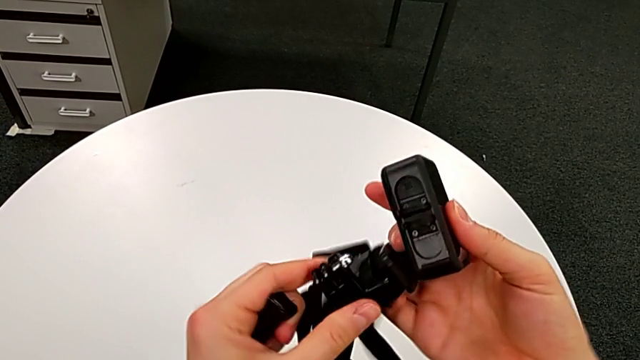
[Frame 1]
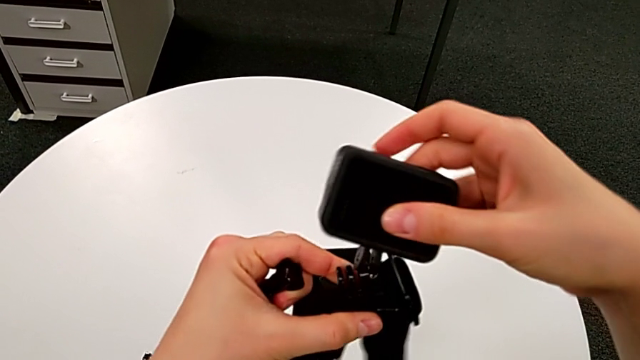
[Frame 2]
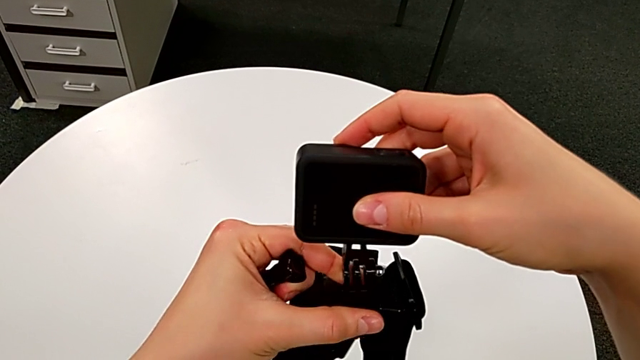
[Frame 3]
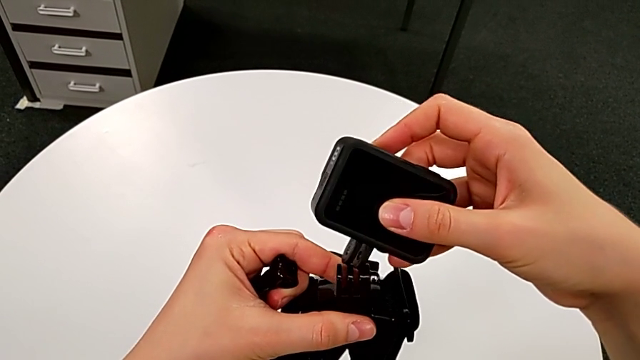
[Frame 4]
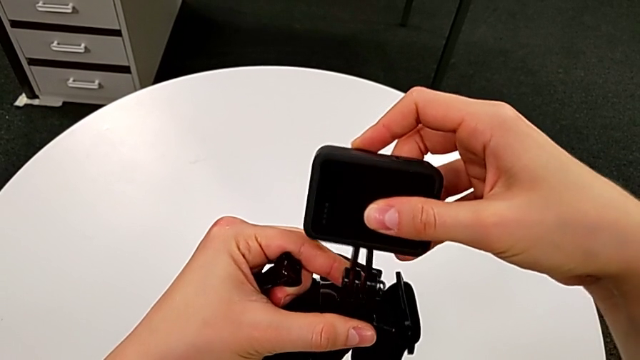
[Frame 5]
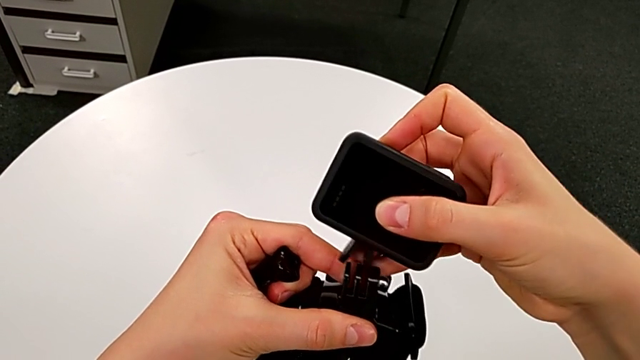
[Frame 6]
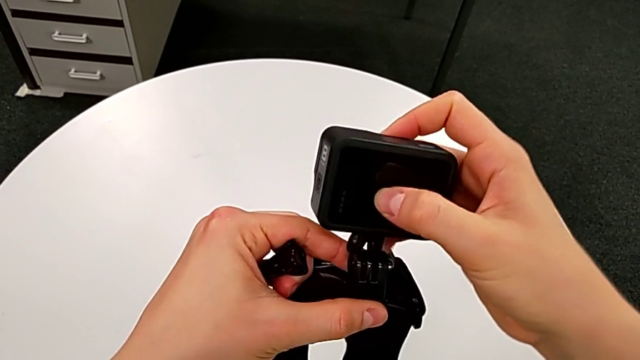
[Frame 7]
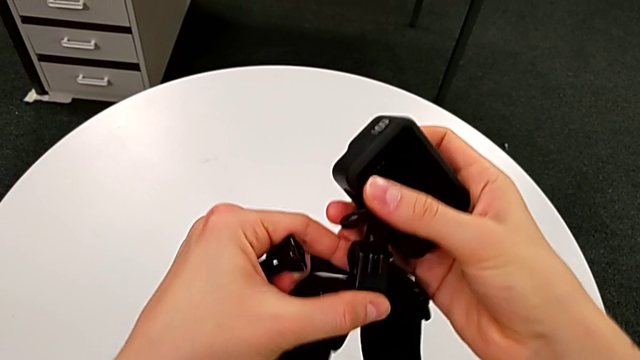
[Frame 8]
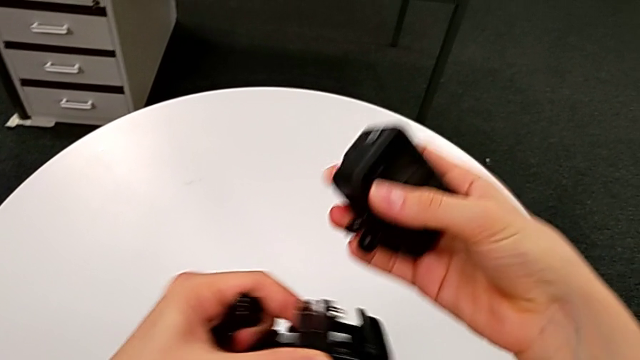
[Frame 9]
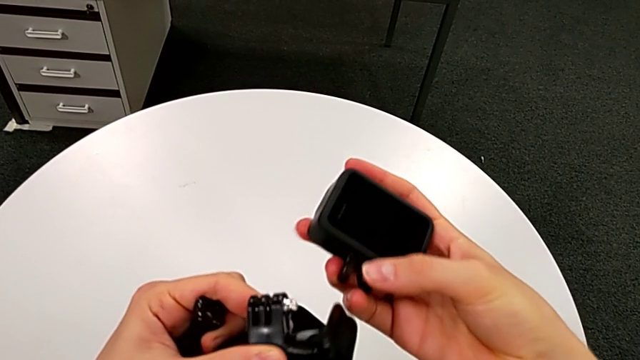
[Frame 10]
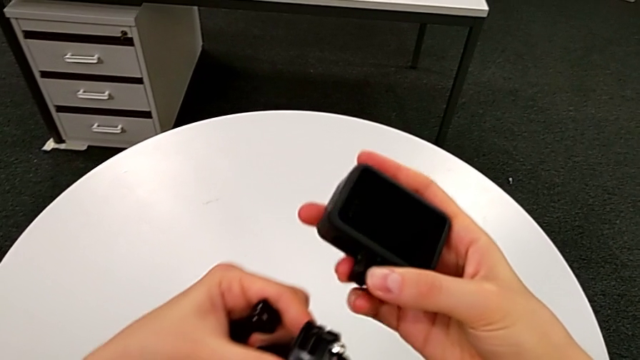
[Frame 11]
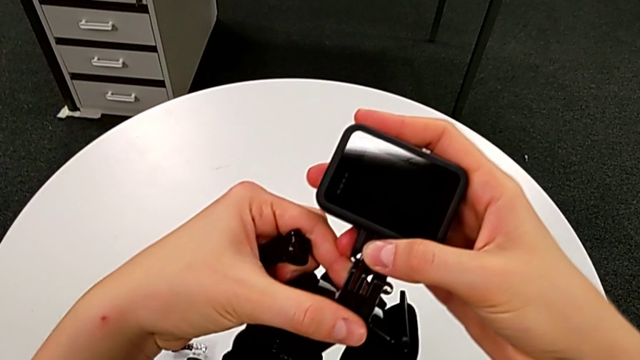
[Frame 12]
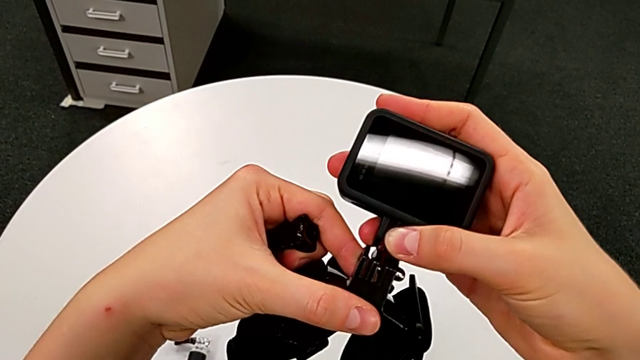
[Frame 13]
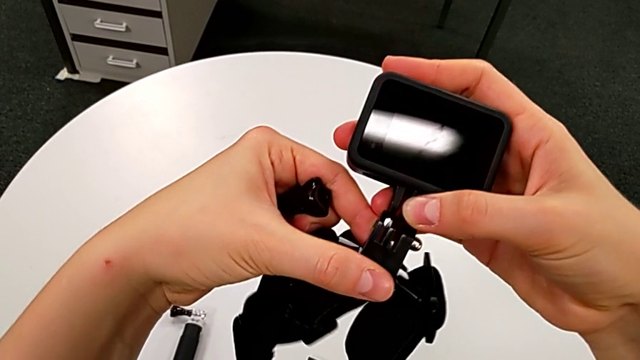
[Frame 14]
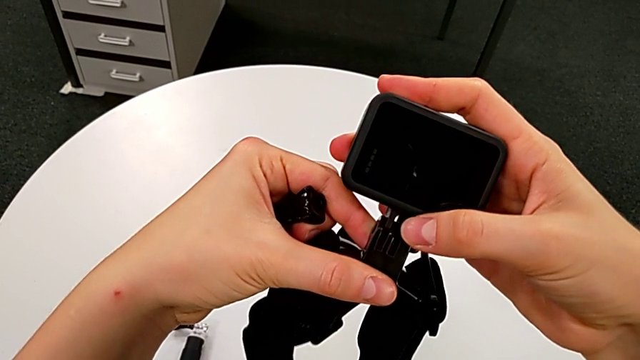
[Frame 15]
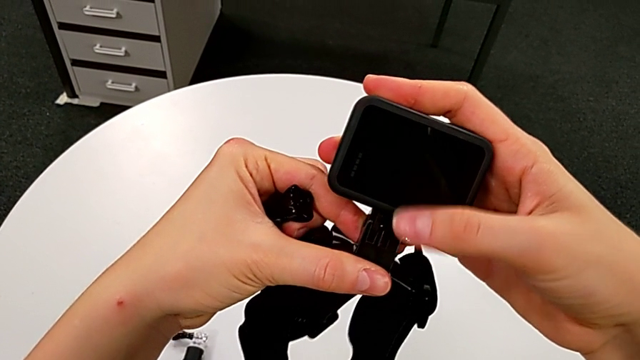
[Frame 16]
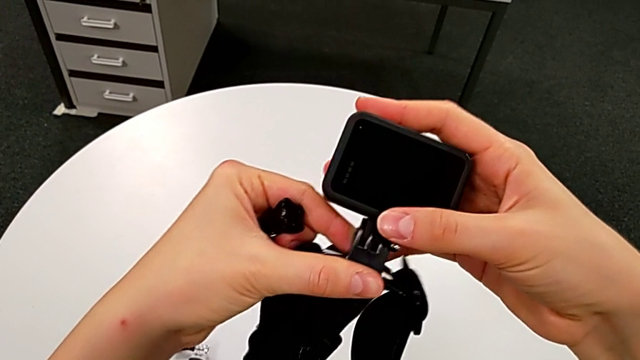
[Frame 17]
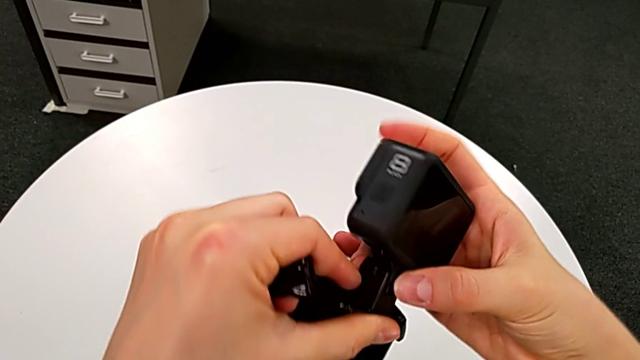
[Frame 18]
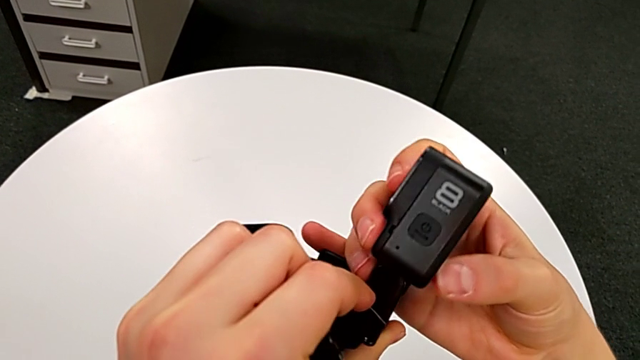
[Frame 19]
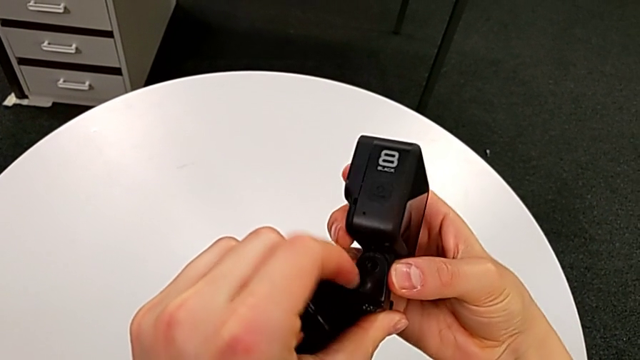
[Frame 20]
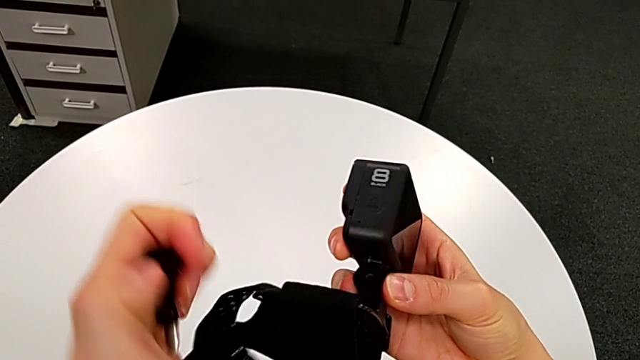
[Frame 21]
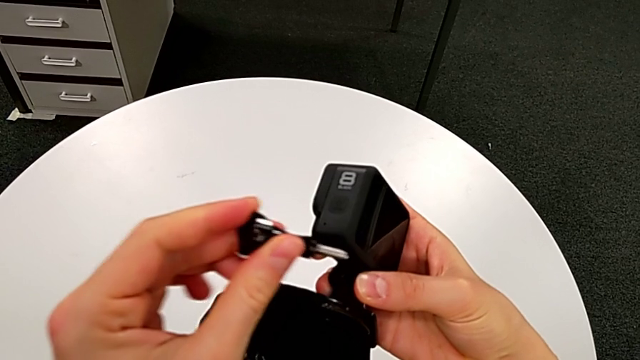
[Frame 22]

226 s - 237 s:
The camera wearer is mounting the strap onto the GoPro. They insert the mount tabs, withdraw the strap, insert the GoPro and inspect it.

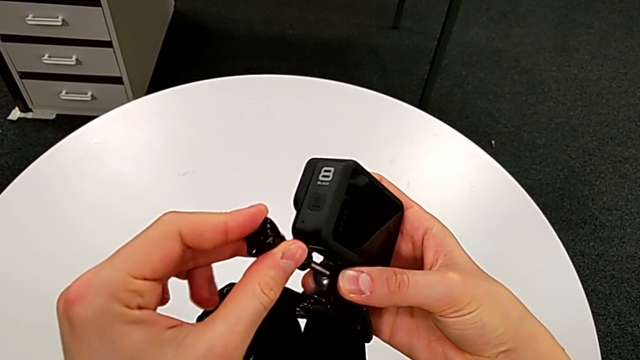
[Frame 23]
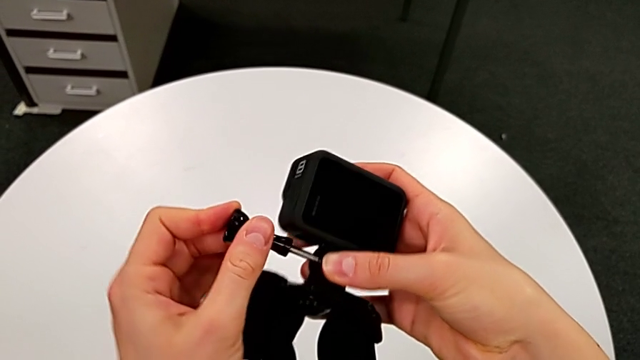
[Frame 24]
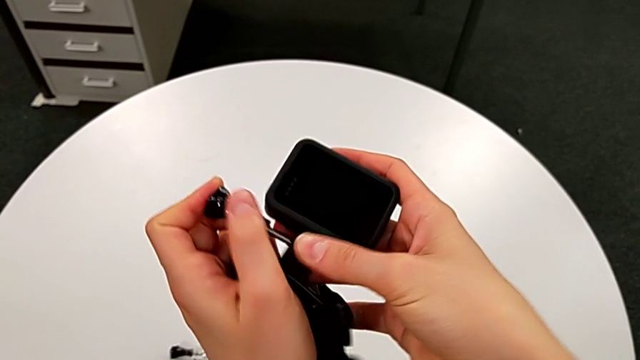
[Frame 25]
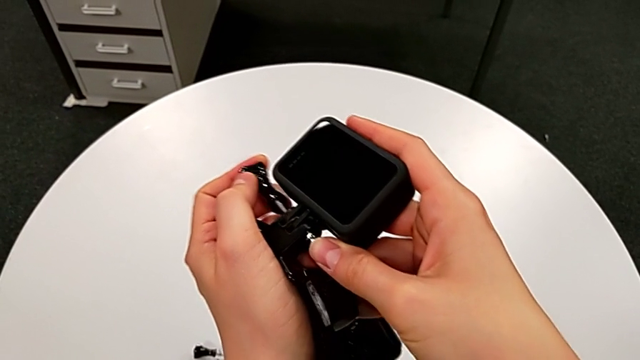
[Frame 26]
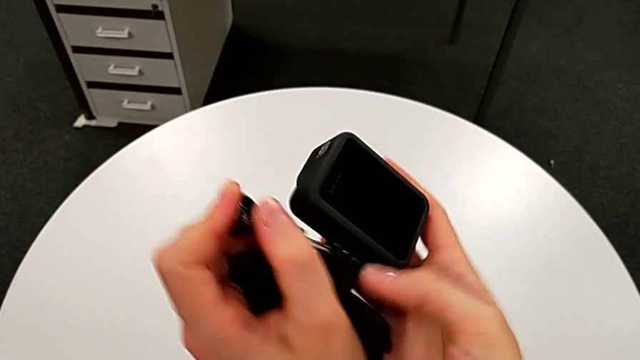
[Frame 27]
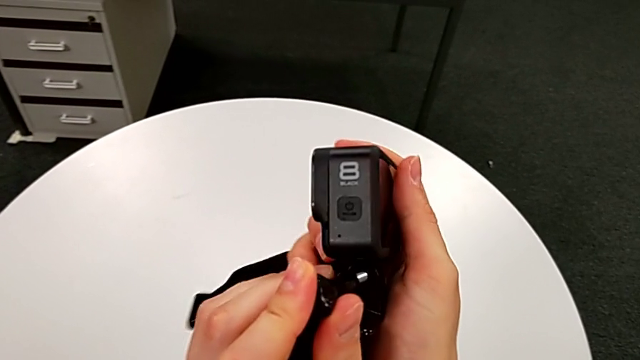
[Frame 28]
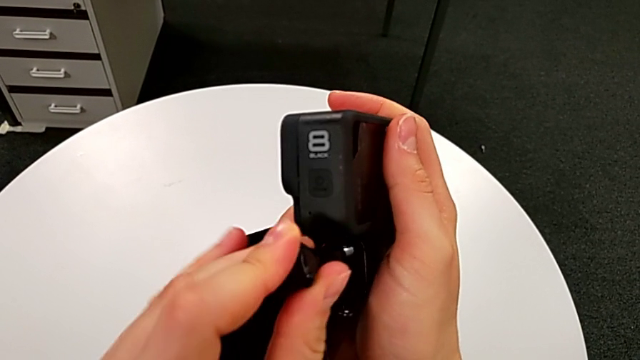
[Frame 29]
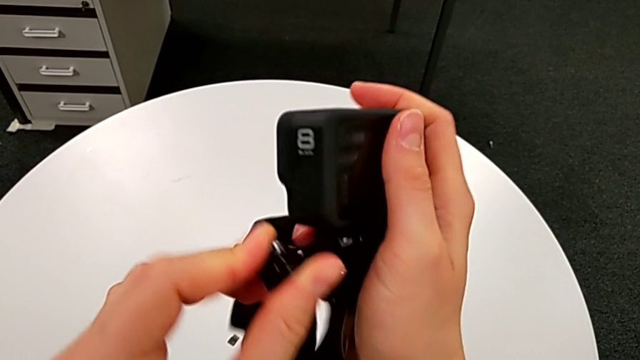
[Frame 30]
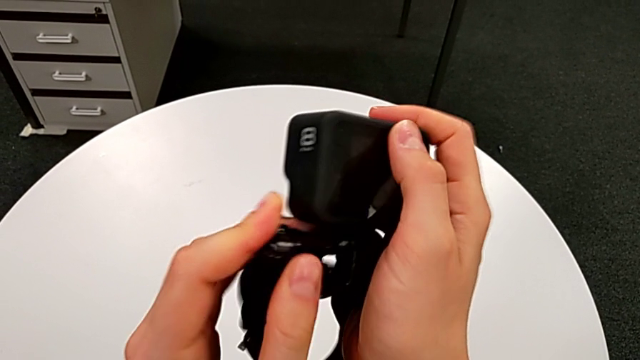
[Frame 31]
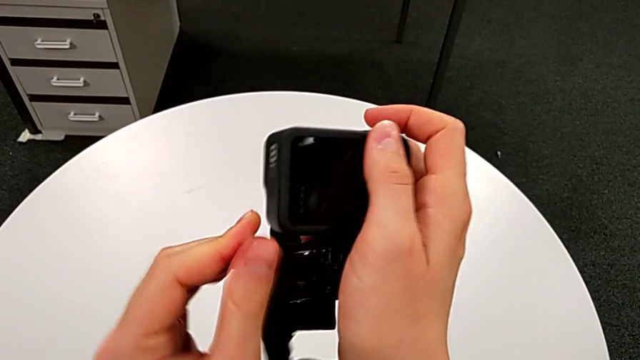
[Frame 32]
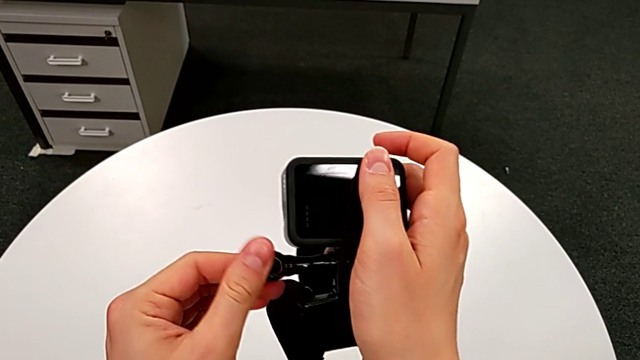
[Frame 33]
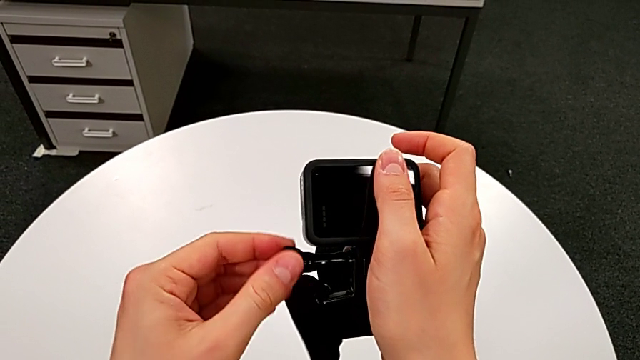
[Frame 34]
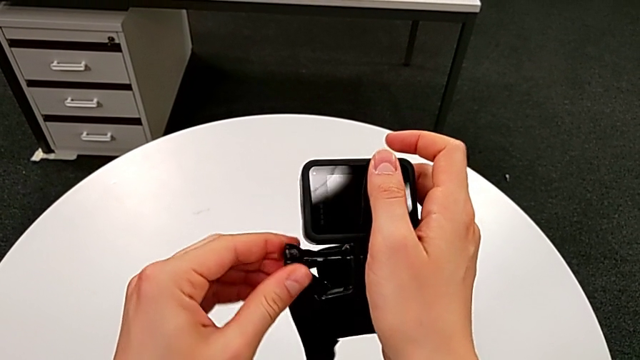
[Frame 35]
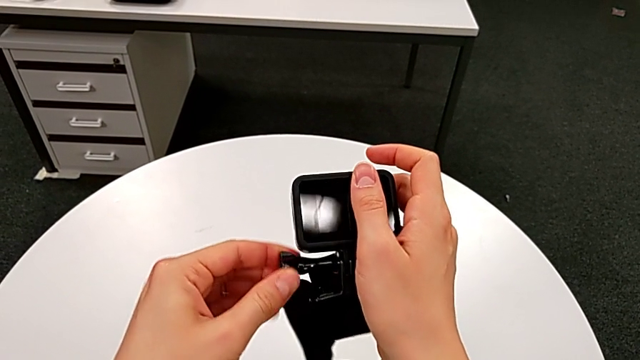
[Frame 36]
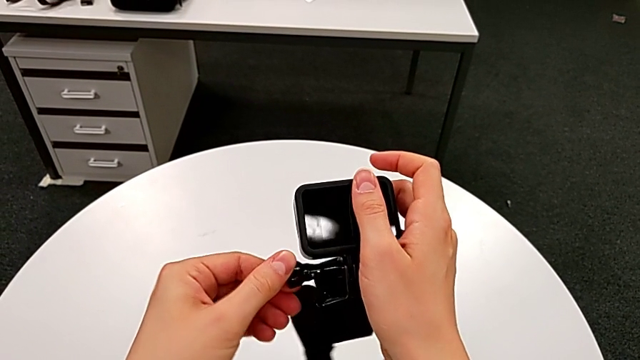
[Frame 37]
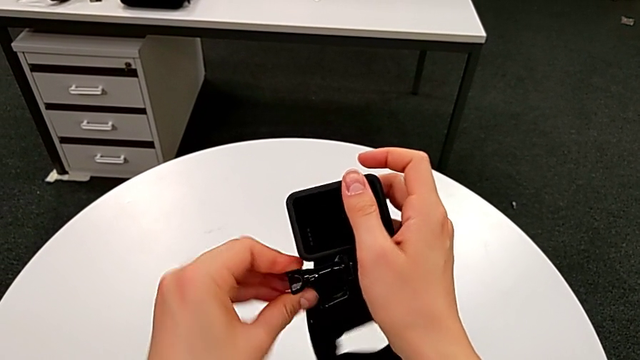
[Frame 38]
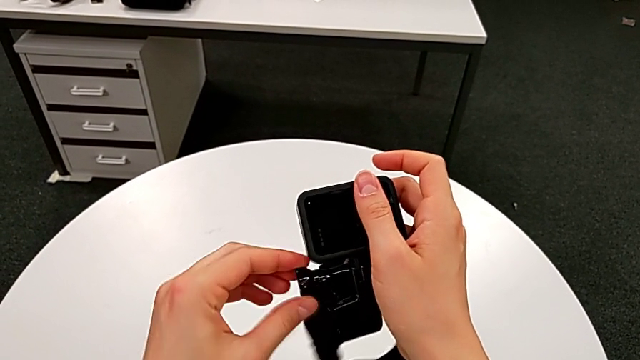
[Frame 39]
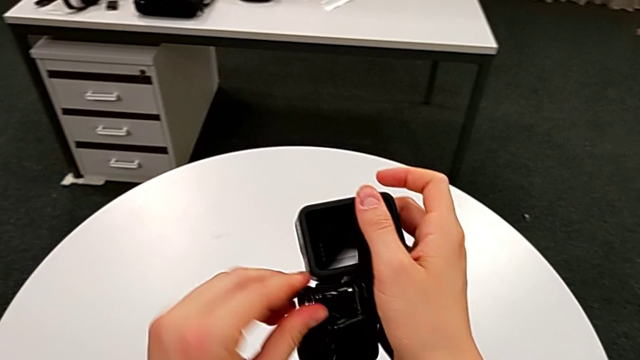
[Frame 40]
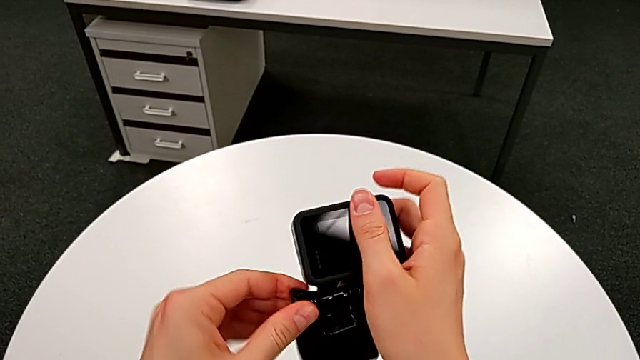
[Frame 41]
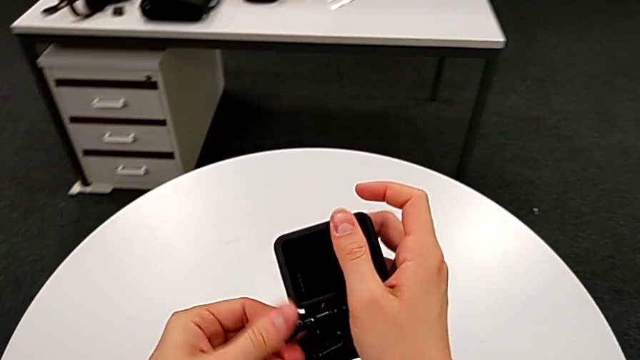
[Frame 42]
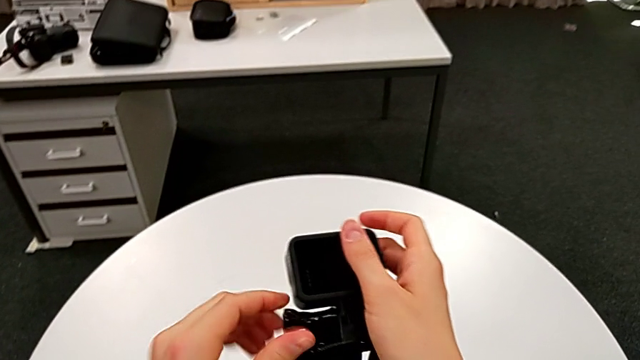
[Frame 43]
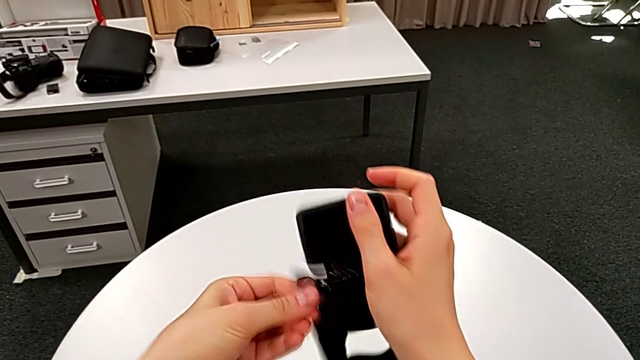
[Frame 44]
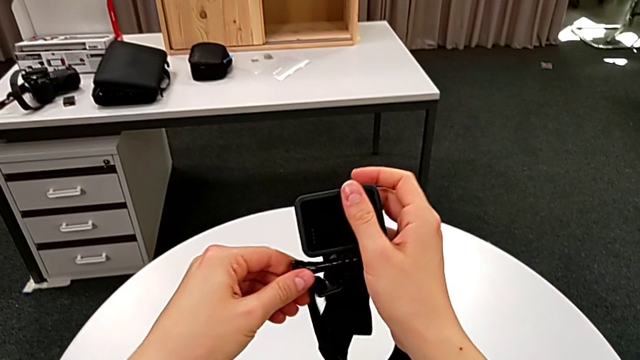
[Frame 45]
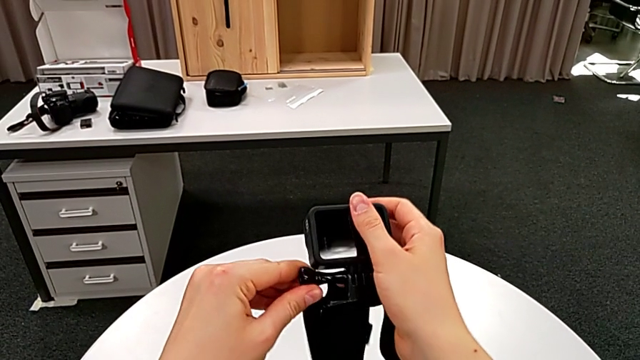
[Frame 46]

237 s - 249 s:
The camera wearer is mounting the strap onto the GoPro. They insert the screw and rotate it twice.
